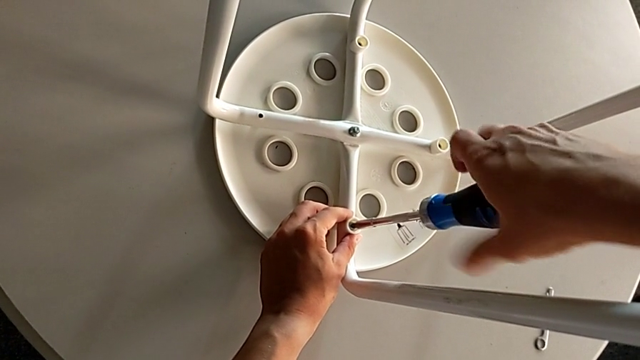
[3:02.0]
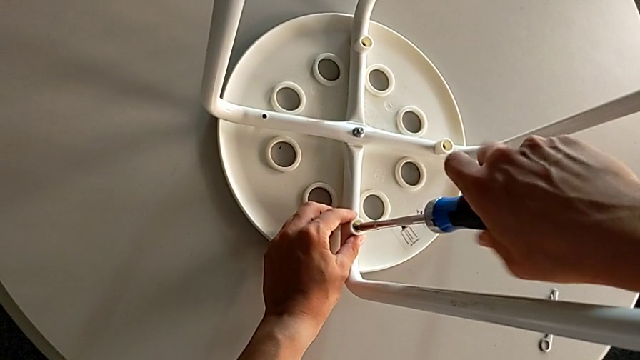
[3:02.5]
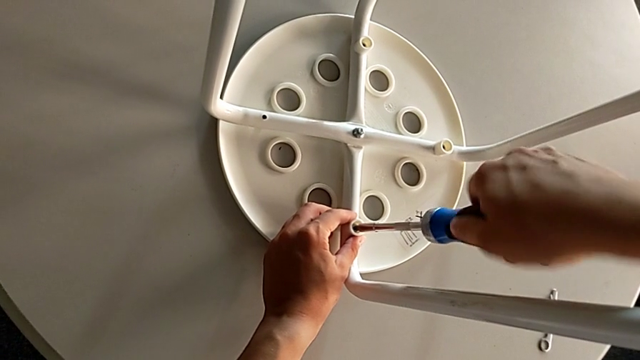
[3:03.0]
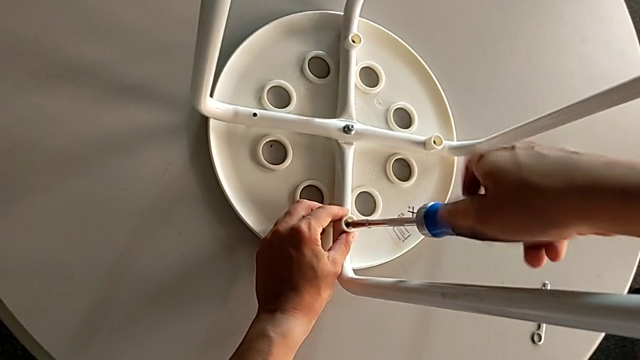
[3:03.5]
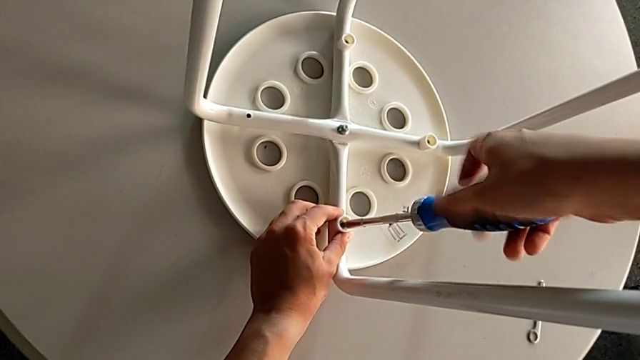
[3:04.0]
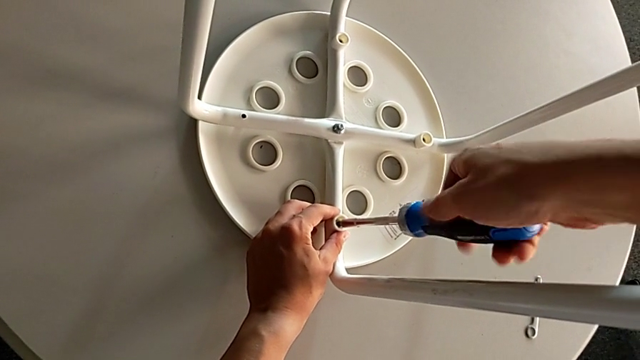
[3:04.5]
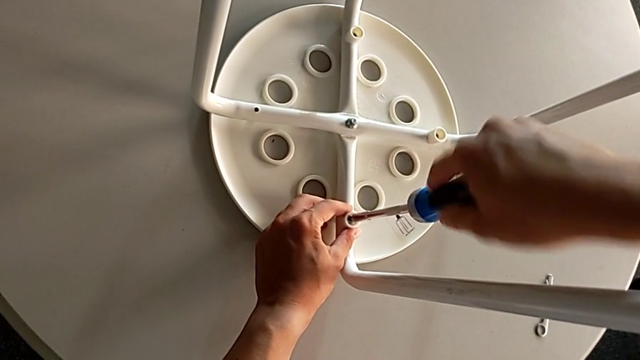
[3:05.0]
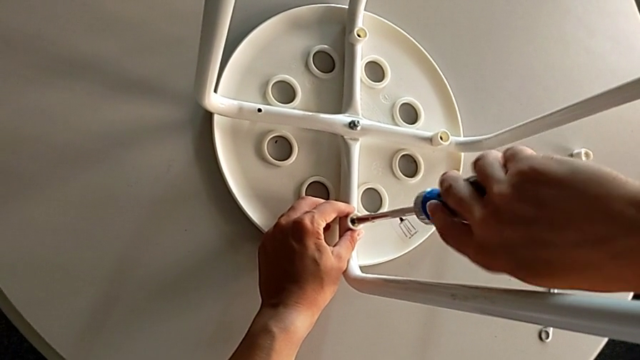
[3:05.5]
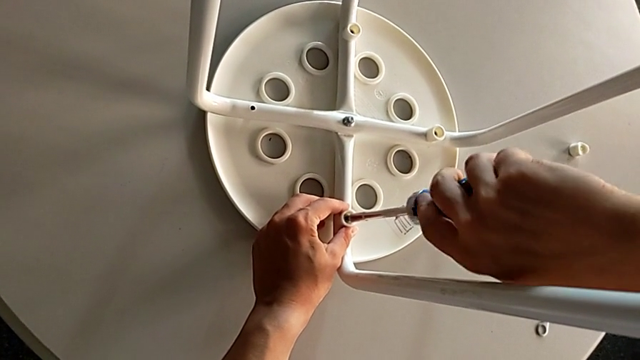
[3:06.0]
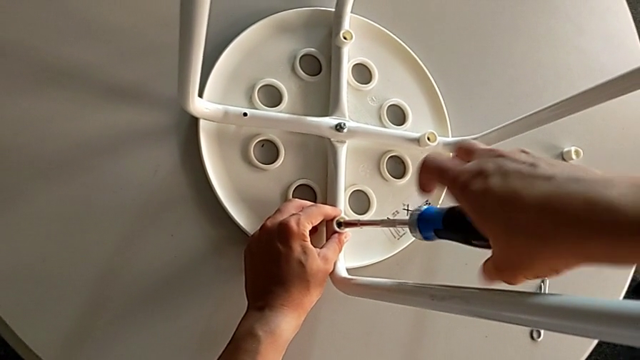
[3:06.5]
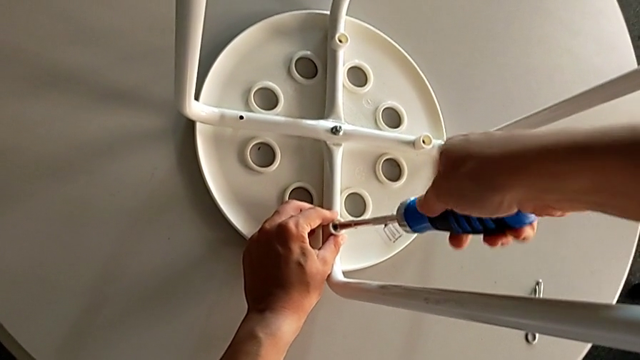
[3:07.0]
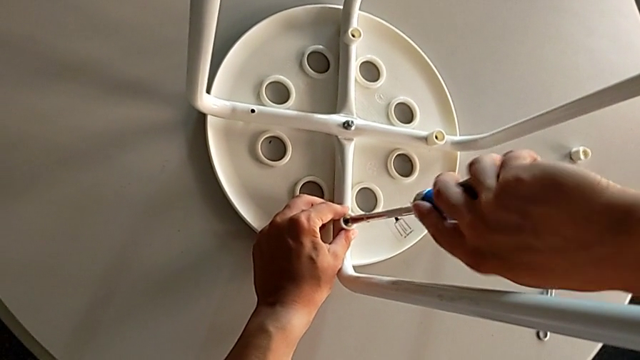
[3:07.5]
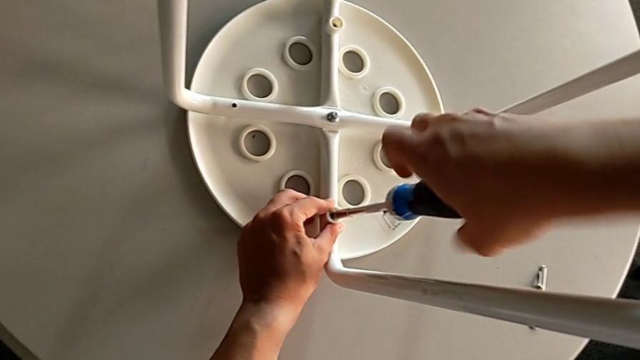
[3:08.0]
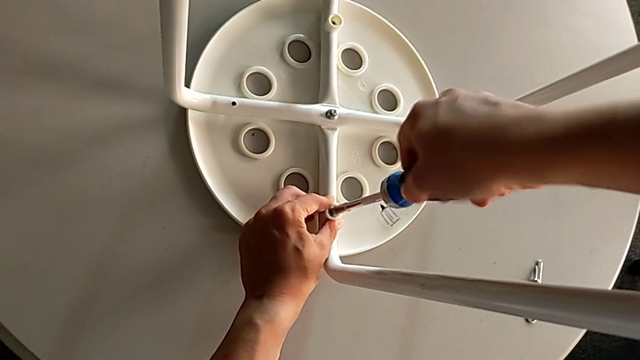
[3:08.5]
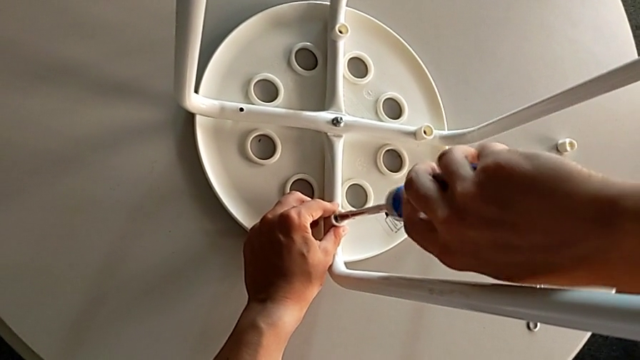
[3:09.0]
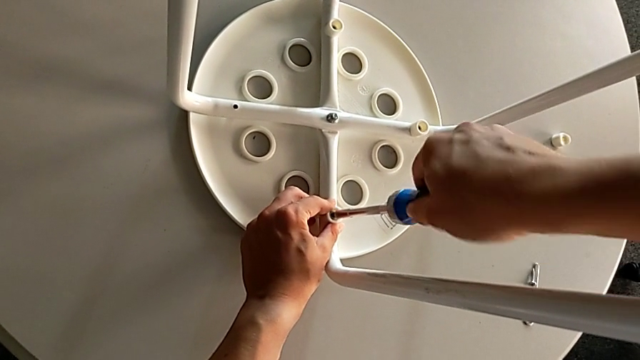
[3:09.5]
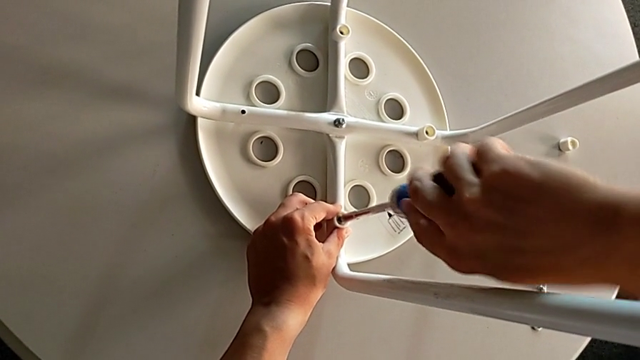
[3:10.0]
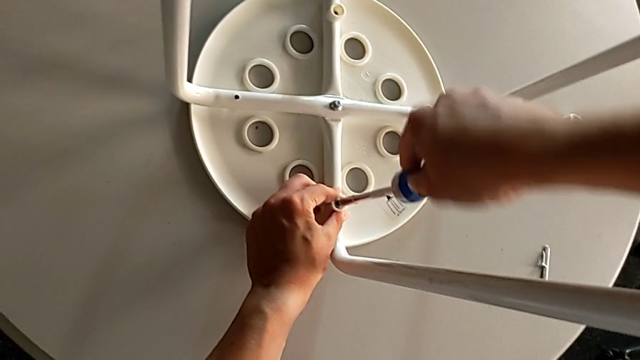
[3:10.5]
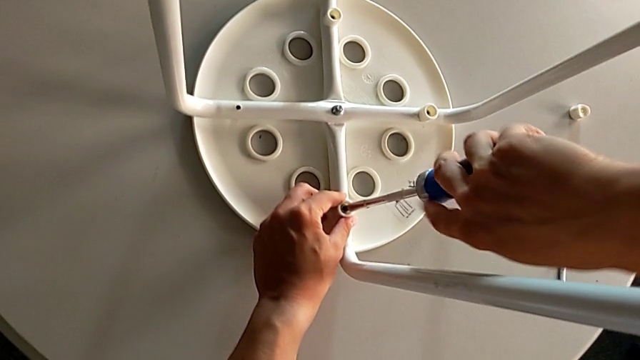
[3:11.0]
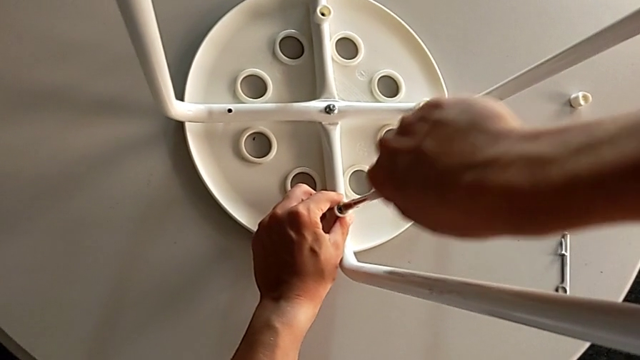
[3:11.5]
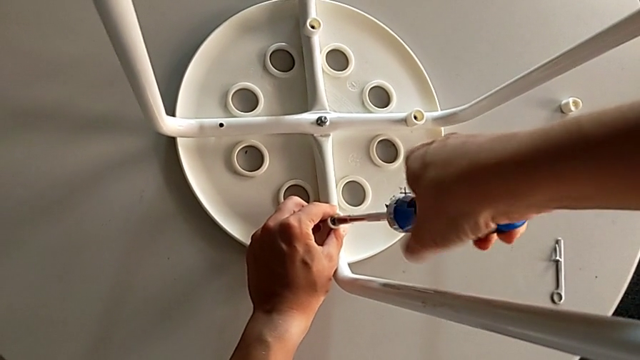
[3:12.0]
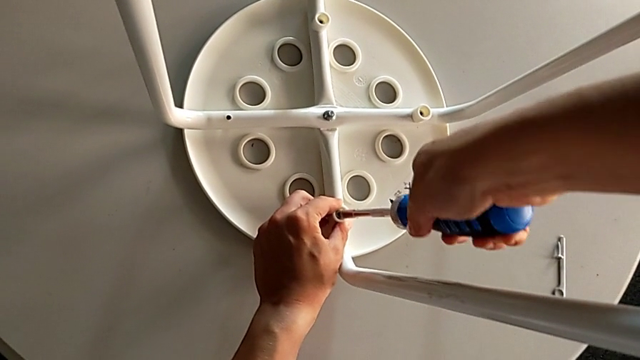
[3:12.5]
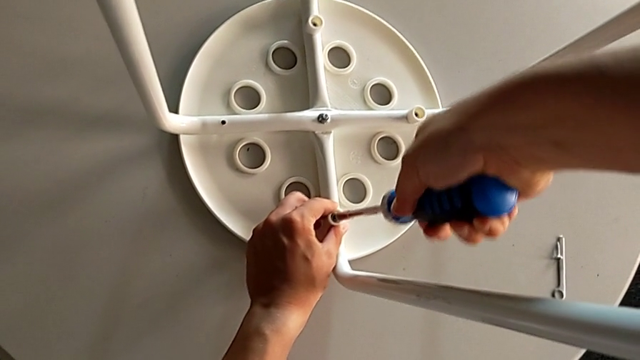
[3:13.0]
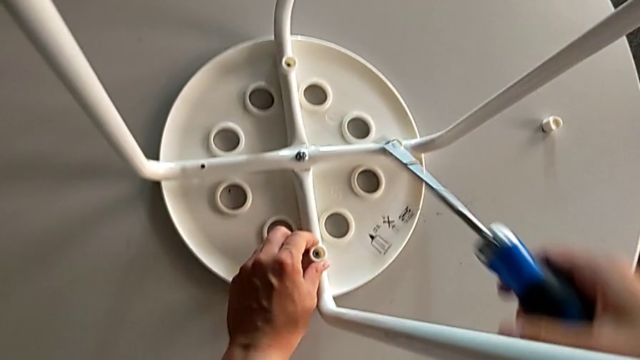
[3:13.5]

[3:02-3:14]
The camera wearer is inserting screws into the legs, screwing them, and finishing assembling. They keep screwing the screw and withdraw the screwdriver.

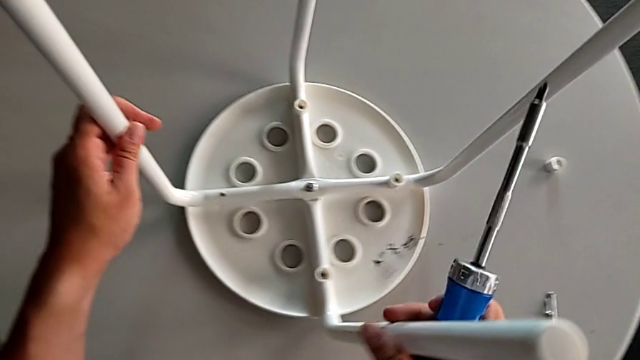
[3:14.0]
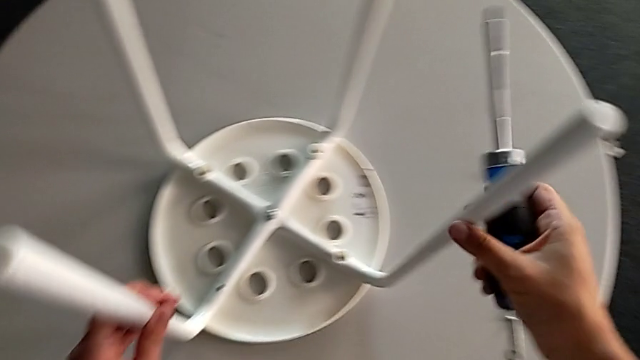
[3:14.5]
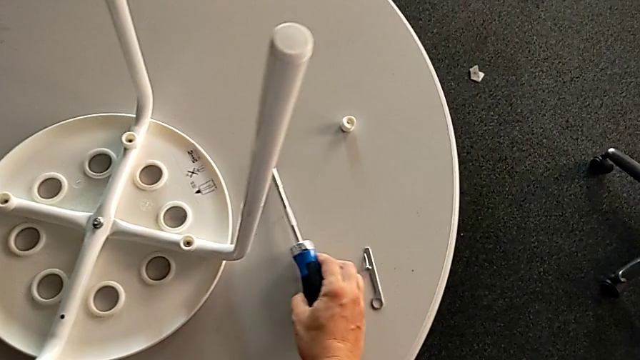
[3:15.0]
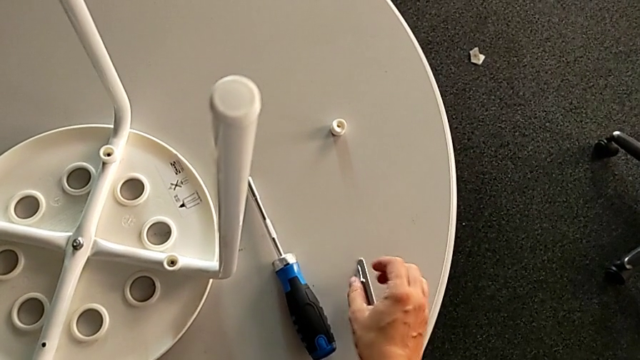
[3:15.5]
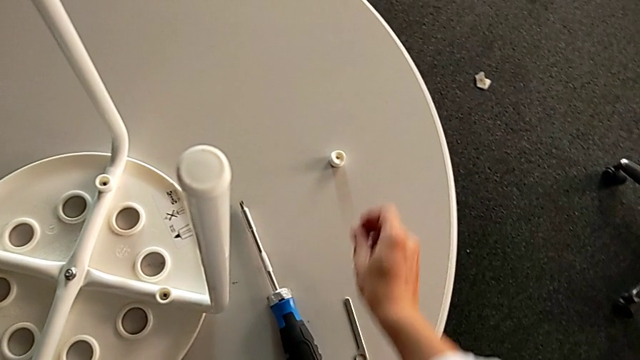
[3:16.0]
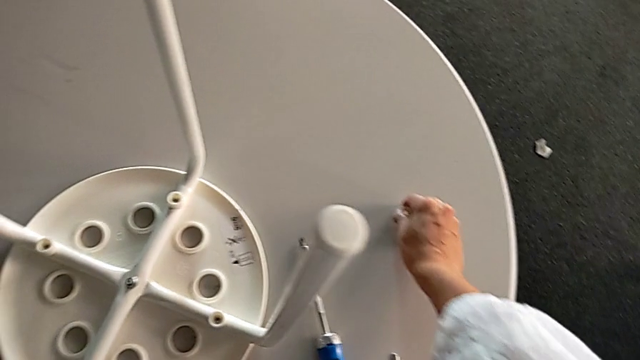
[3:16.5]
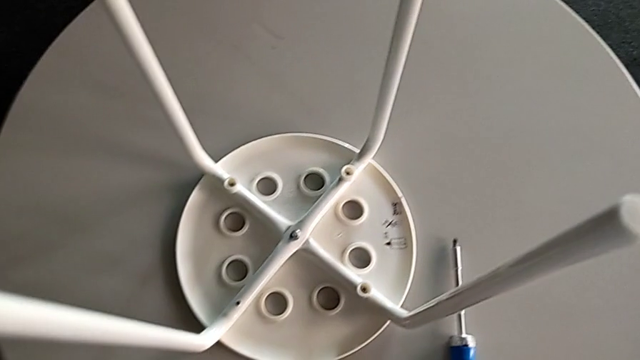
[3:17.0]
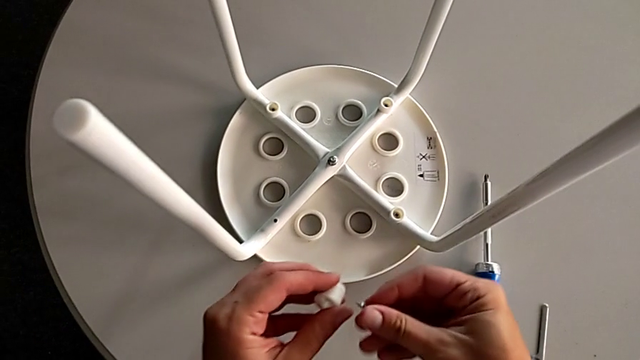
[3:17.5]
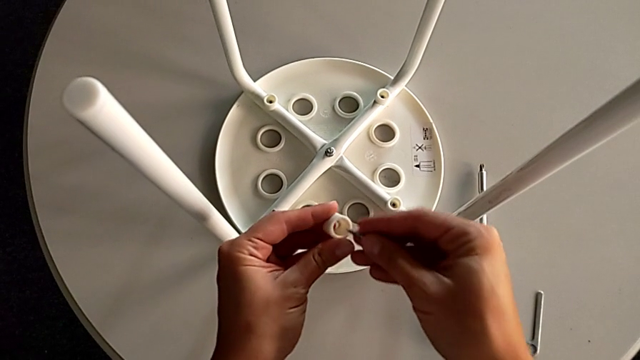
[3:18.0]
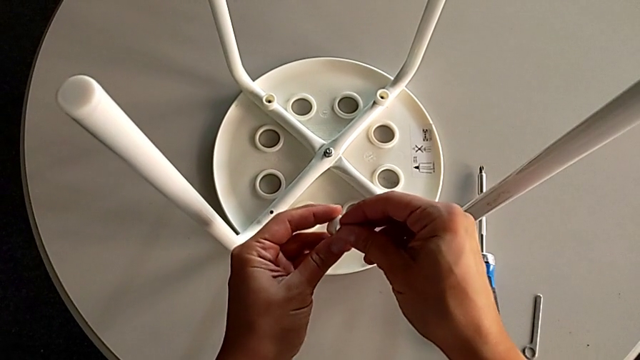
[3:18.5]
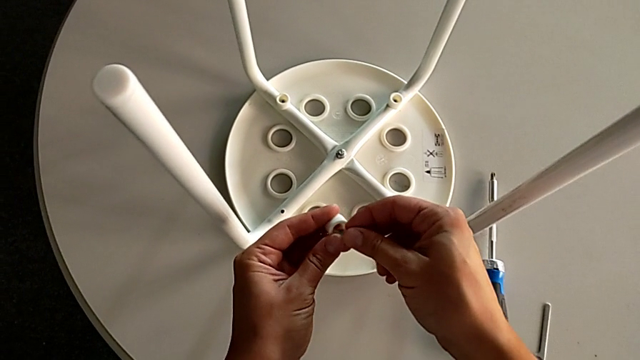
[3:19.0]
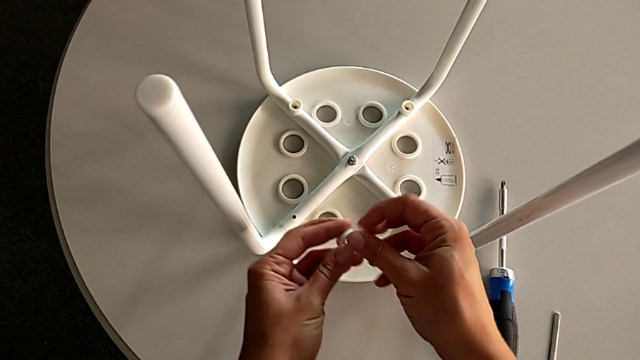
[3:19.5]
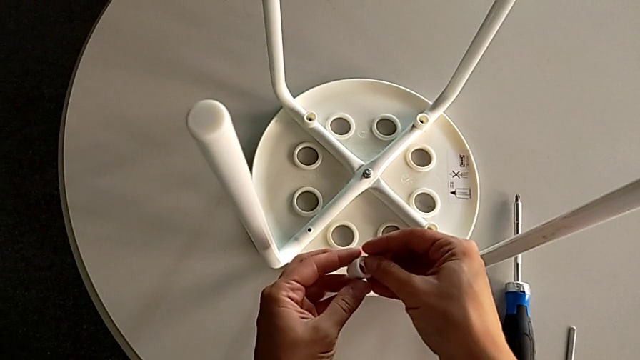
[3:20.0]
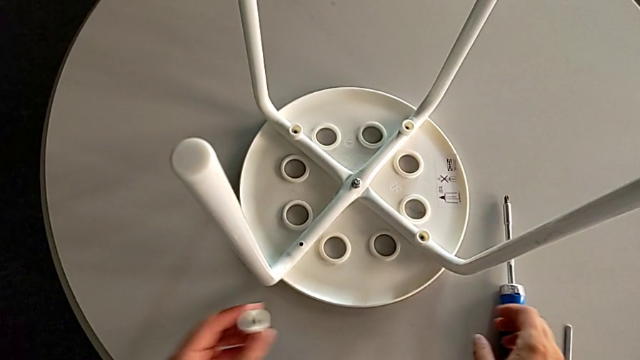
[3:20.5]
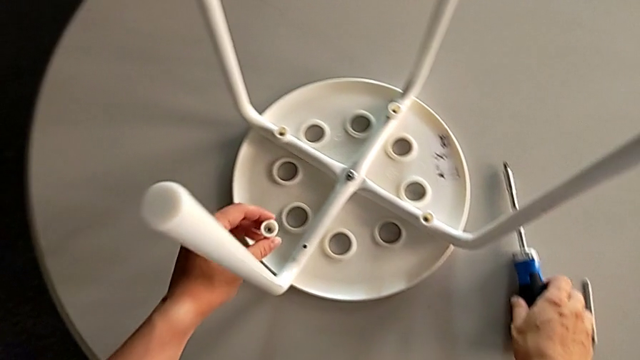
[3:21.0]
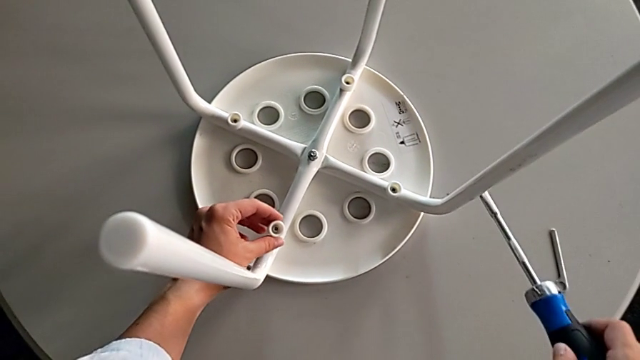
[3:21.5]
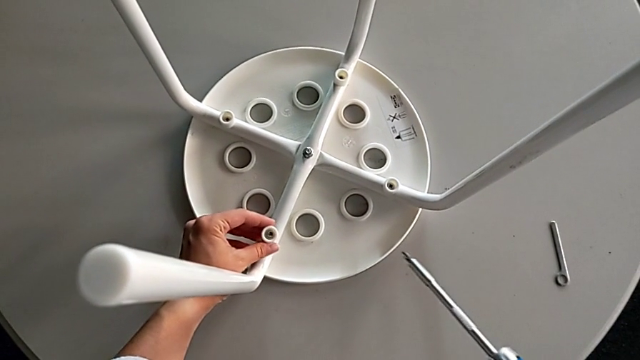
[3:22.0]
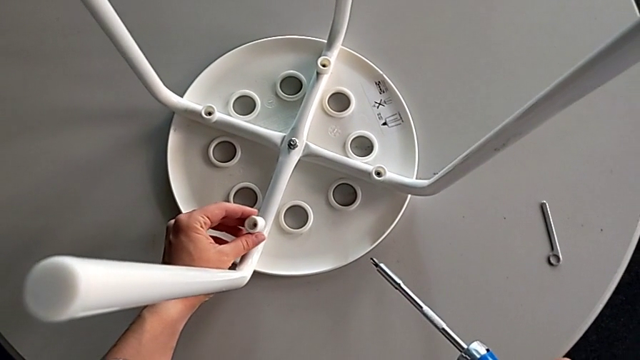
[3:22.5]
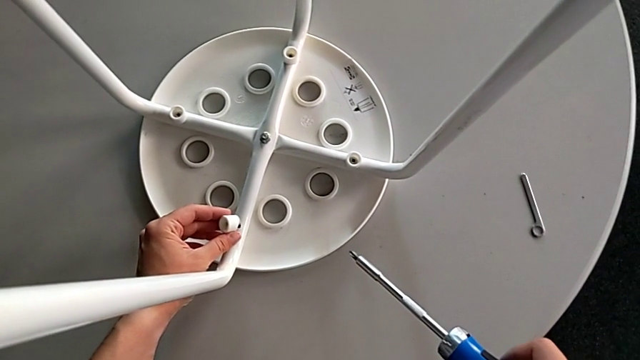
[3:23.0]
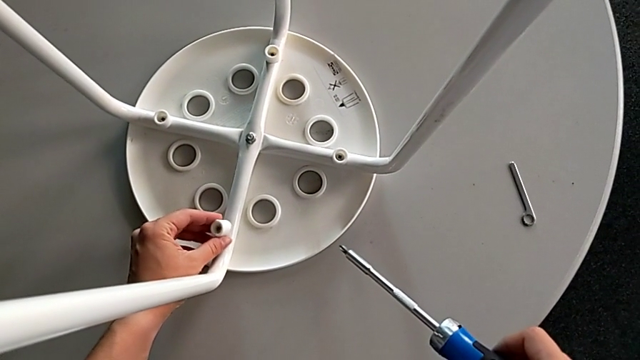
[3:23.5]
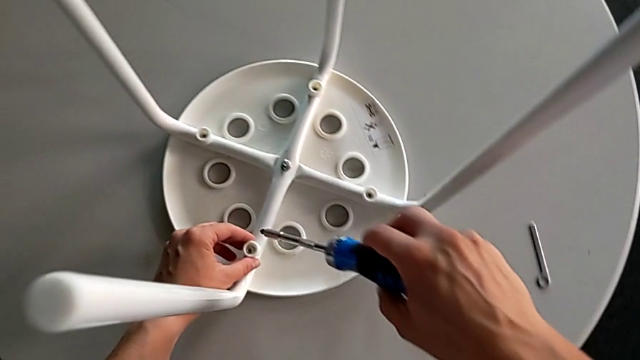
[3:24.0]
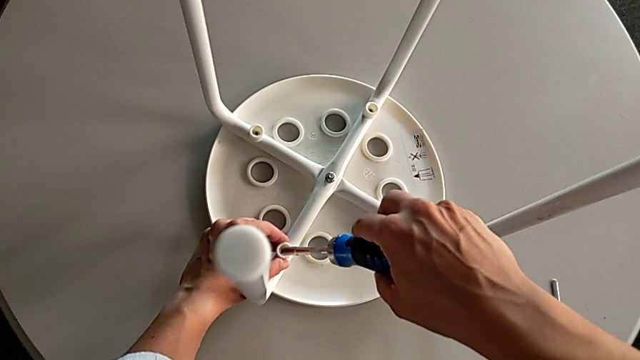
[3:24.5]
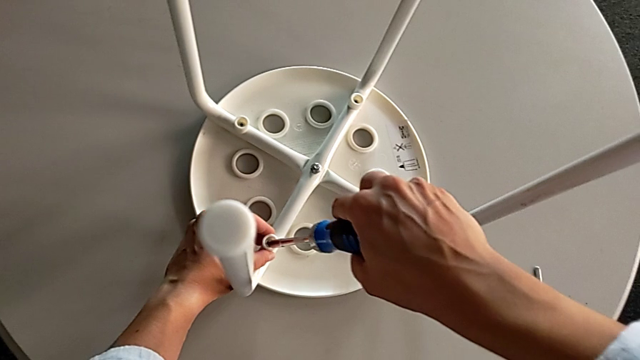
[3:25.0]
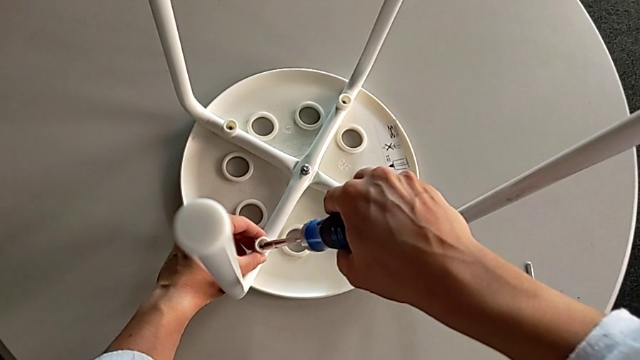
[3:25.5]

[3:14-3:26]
The camera wearer is inserting screws into the legs, screwing them, and finishing assembling. They slide the stool with the left hand, place the screwdriver with the right hand, grab the washer, grab the screw, grab the washer, insert the screw, approach the stool, insert the screw and insert the screwdriver.
